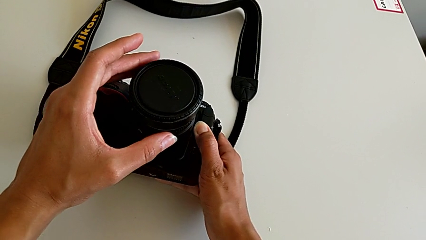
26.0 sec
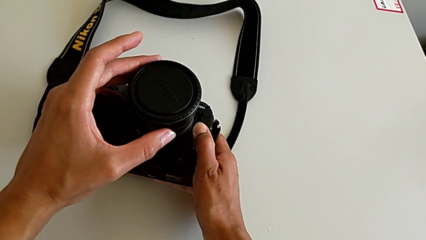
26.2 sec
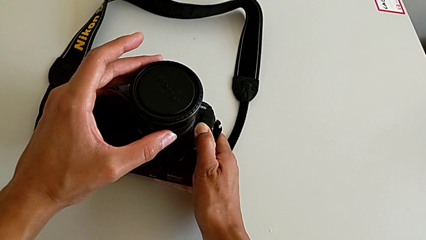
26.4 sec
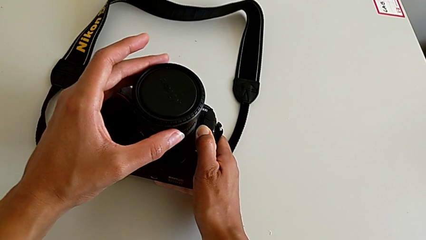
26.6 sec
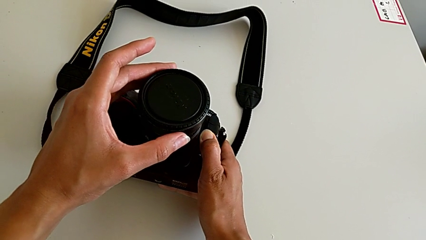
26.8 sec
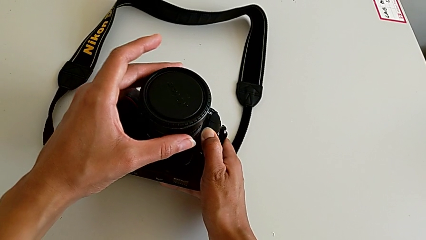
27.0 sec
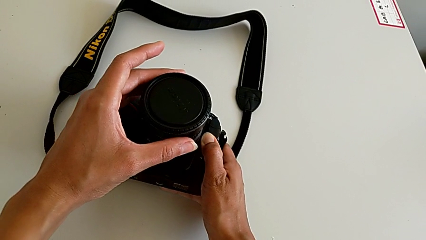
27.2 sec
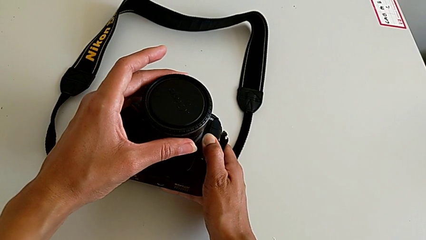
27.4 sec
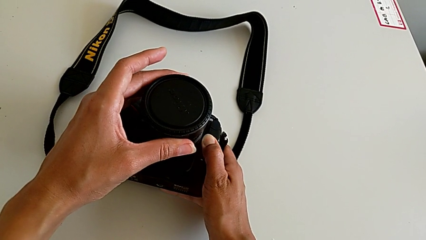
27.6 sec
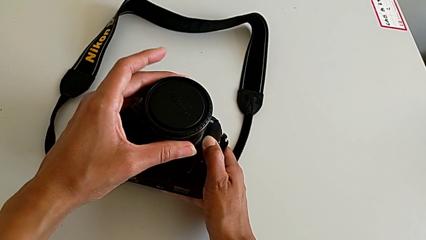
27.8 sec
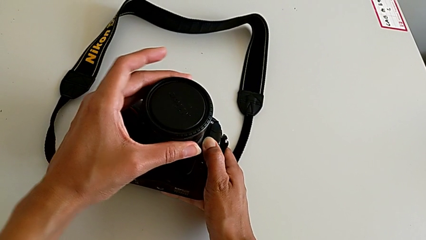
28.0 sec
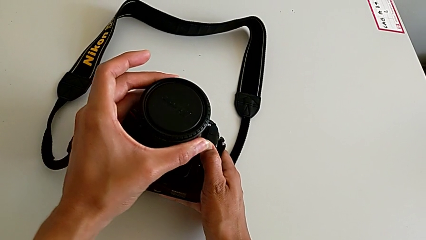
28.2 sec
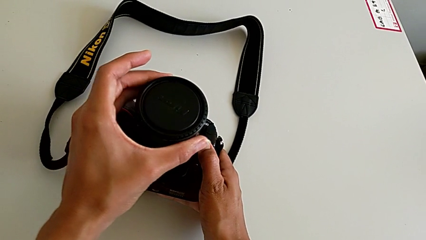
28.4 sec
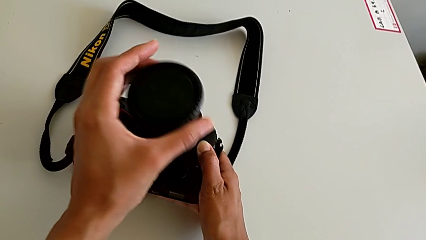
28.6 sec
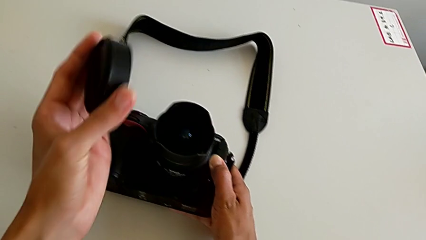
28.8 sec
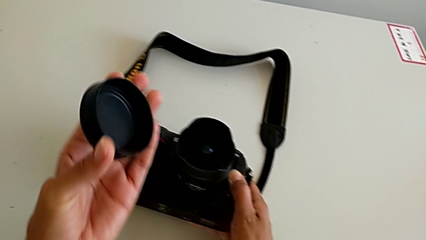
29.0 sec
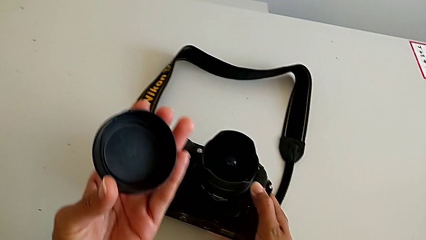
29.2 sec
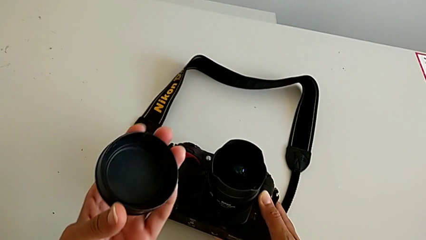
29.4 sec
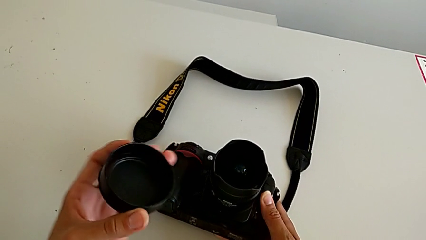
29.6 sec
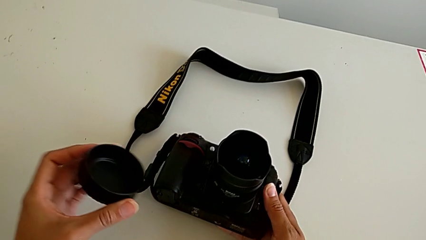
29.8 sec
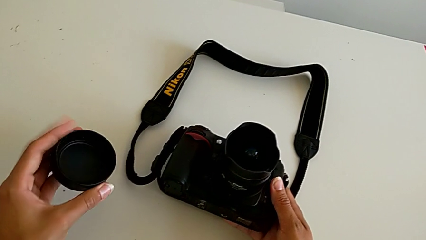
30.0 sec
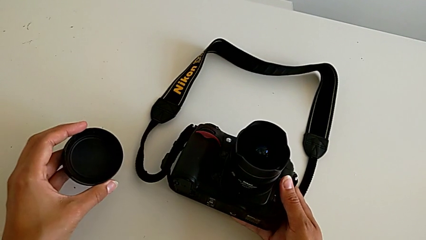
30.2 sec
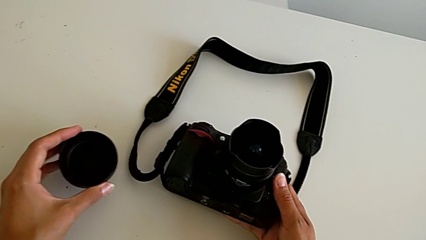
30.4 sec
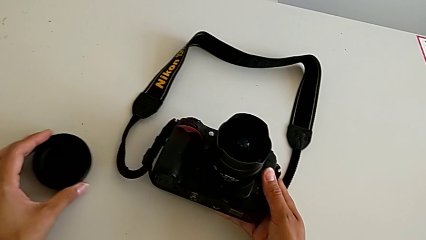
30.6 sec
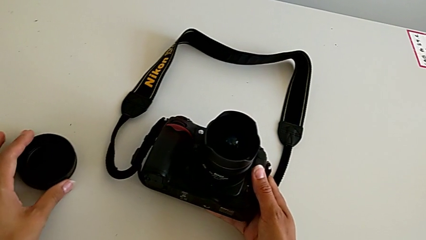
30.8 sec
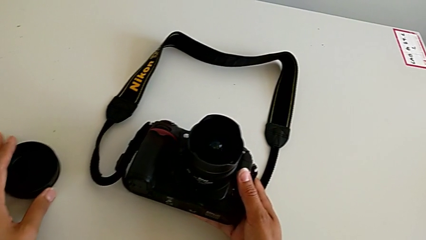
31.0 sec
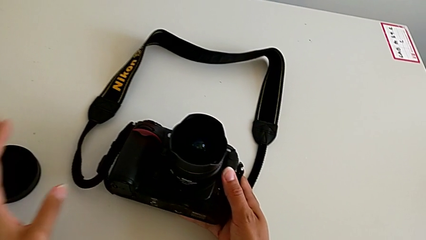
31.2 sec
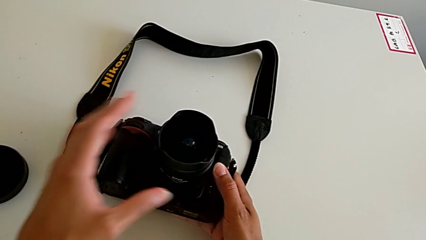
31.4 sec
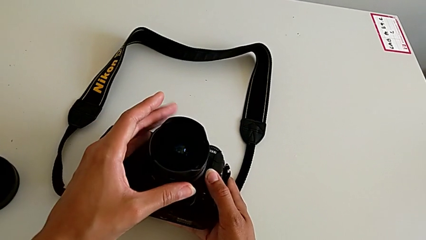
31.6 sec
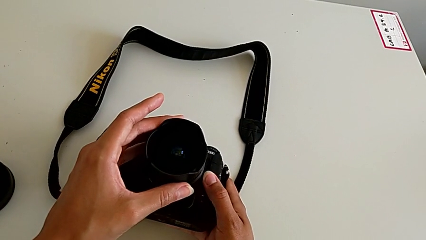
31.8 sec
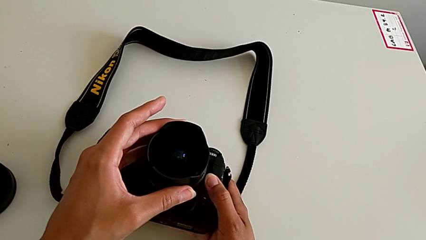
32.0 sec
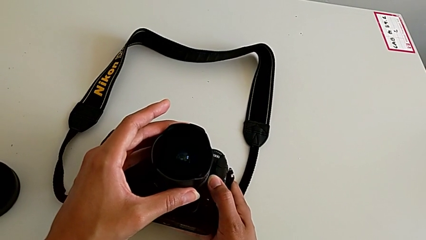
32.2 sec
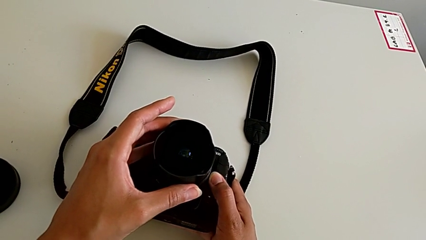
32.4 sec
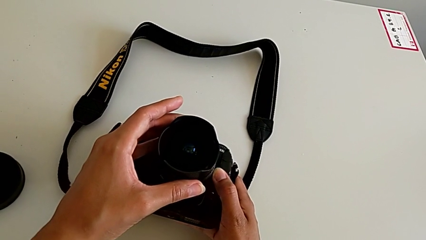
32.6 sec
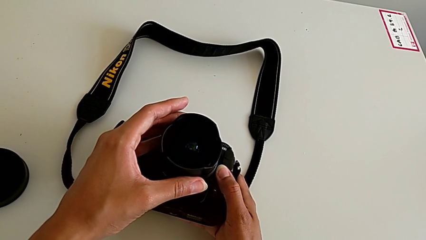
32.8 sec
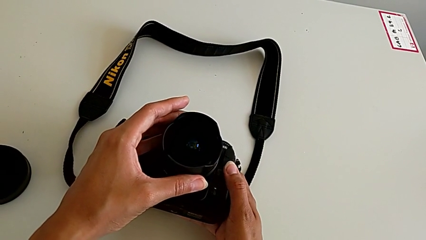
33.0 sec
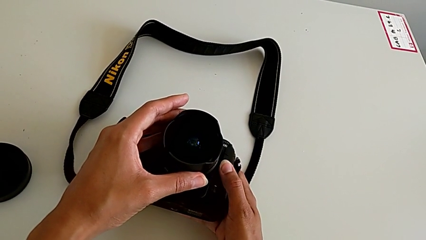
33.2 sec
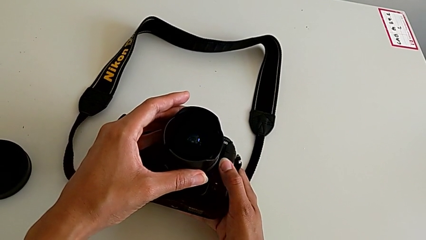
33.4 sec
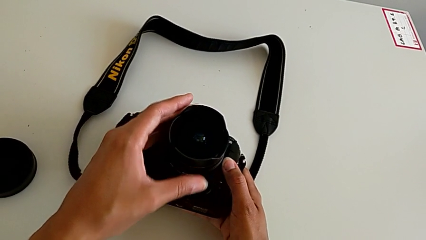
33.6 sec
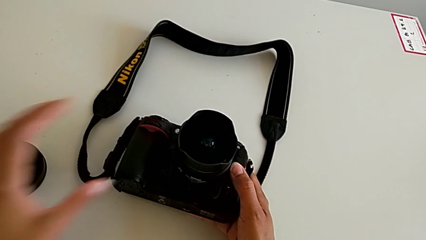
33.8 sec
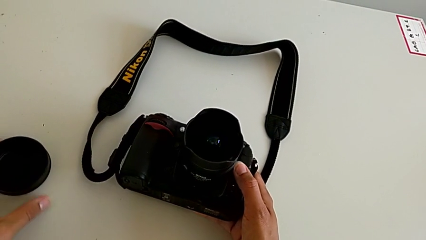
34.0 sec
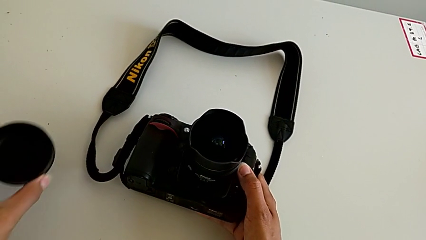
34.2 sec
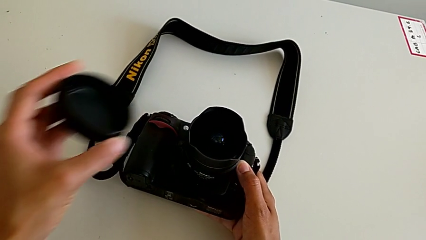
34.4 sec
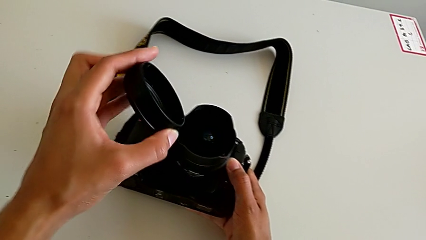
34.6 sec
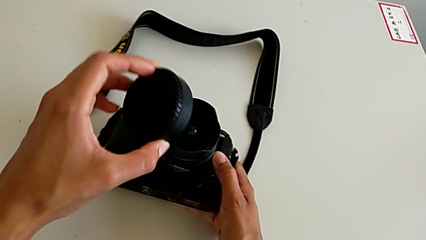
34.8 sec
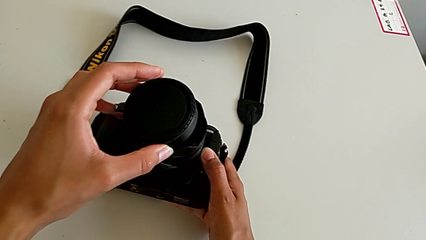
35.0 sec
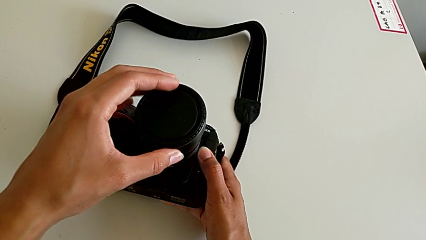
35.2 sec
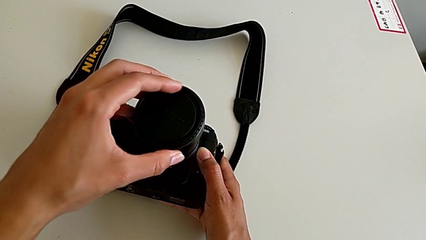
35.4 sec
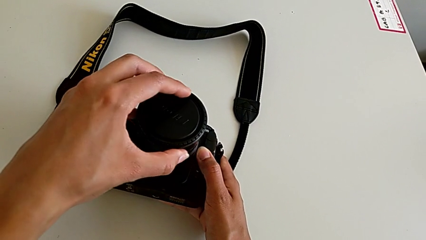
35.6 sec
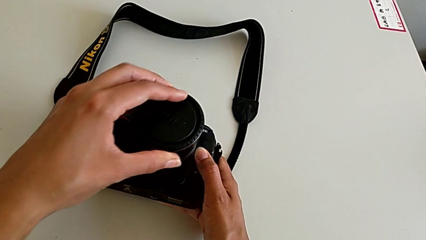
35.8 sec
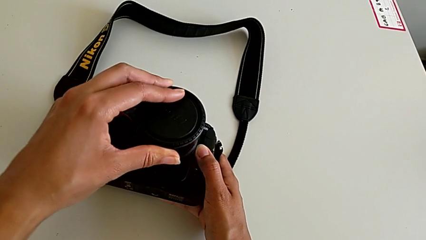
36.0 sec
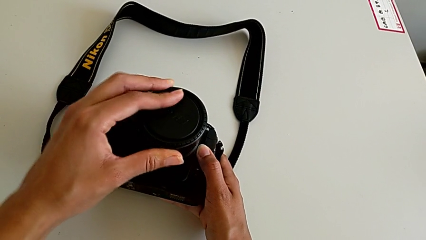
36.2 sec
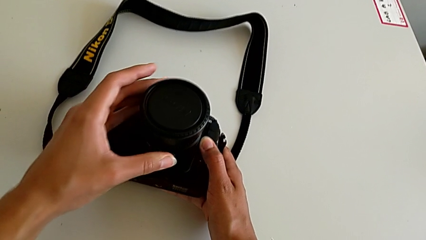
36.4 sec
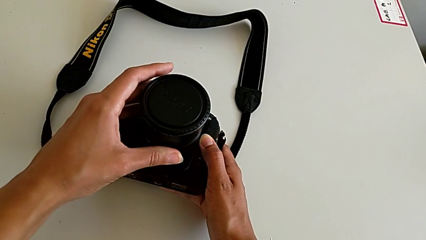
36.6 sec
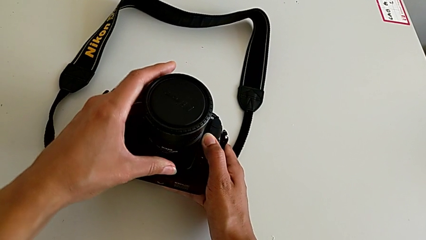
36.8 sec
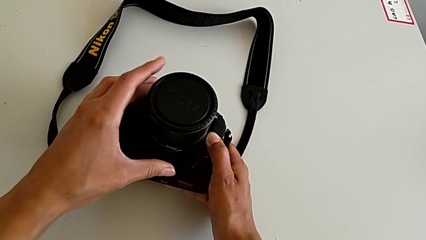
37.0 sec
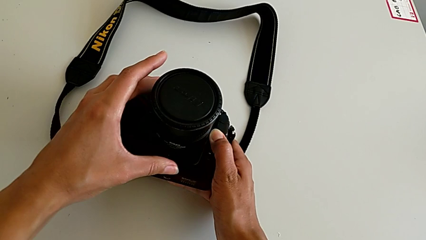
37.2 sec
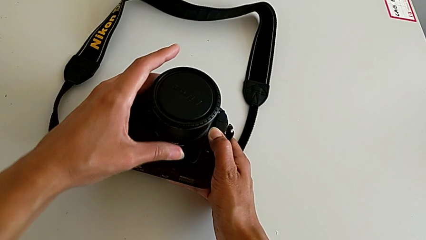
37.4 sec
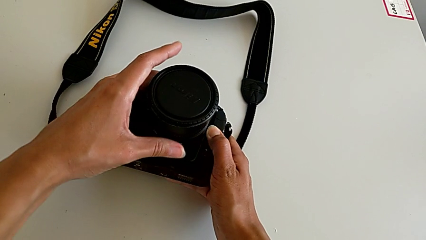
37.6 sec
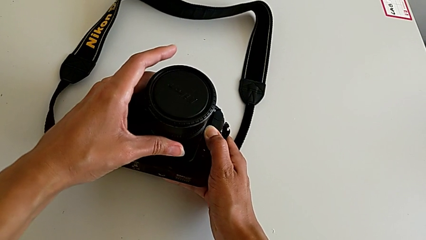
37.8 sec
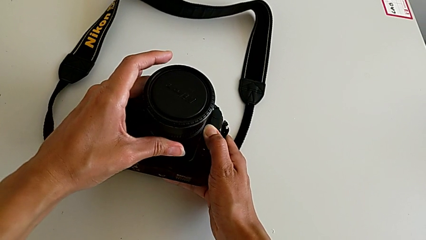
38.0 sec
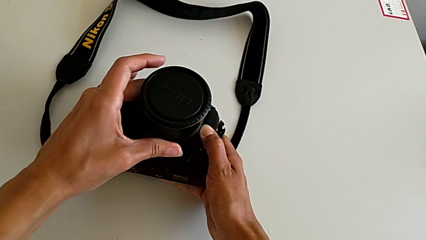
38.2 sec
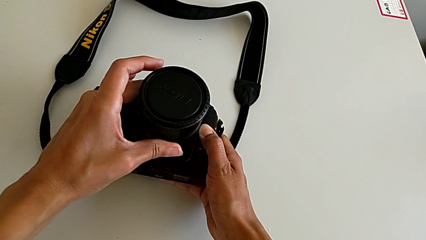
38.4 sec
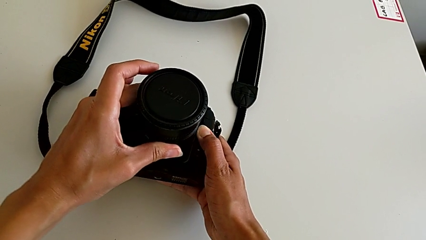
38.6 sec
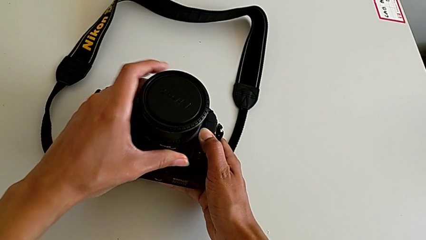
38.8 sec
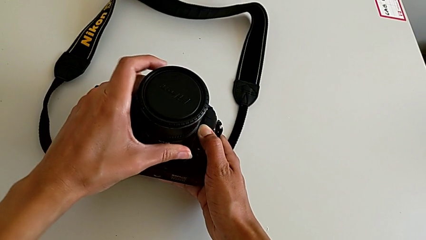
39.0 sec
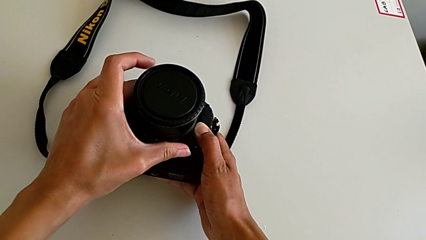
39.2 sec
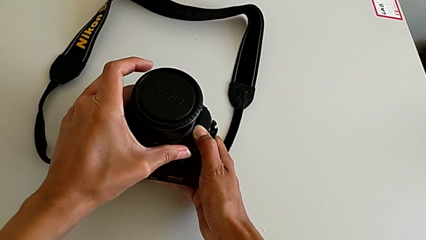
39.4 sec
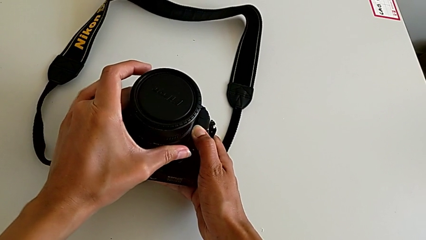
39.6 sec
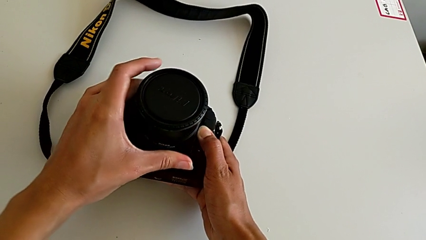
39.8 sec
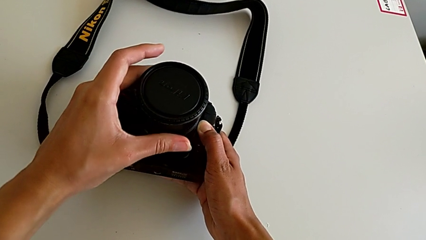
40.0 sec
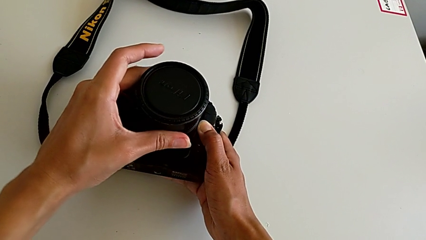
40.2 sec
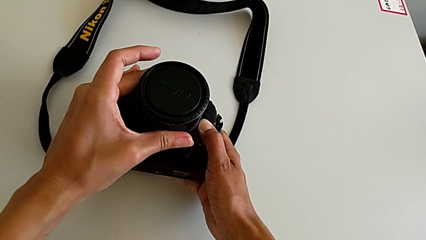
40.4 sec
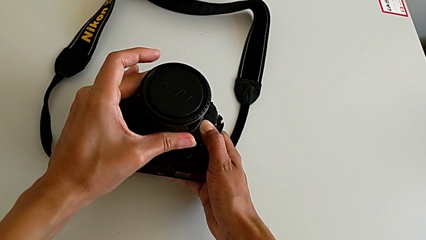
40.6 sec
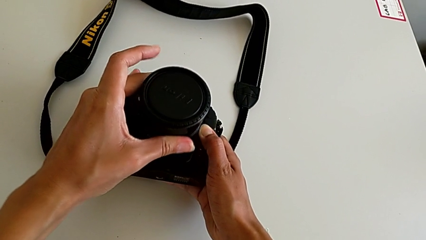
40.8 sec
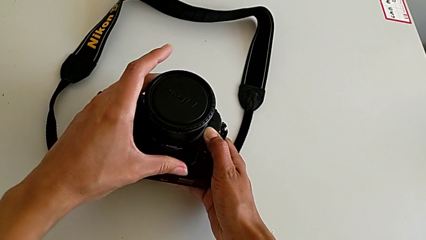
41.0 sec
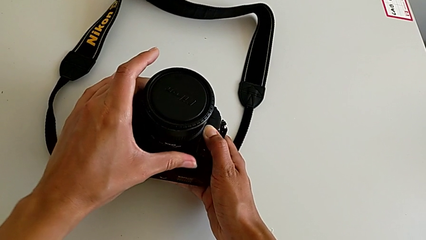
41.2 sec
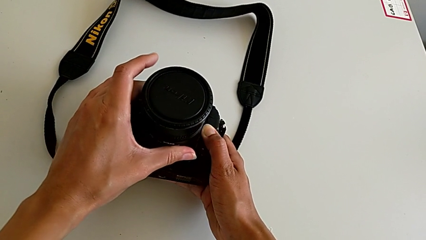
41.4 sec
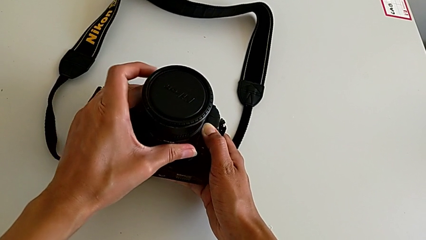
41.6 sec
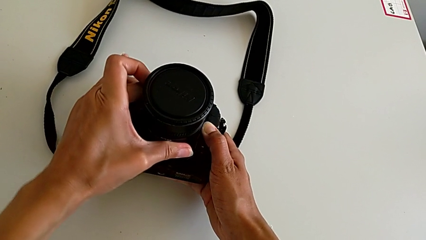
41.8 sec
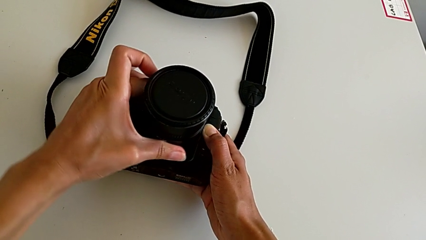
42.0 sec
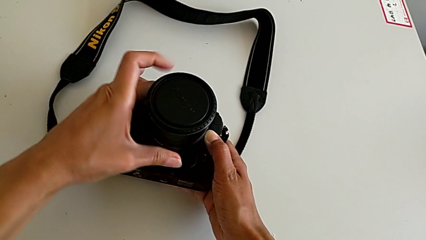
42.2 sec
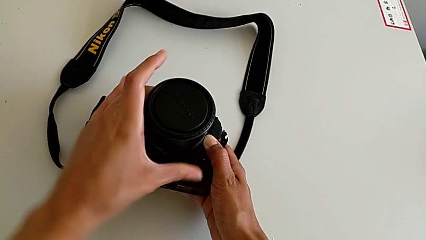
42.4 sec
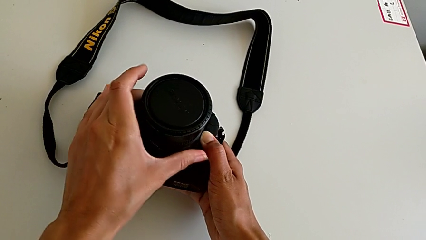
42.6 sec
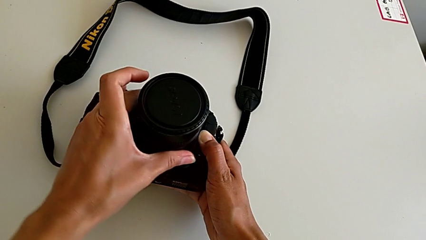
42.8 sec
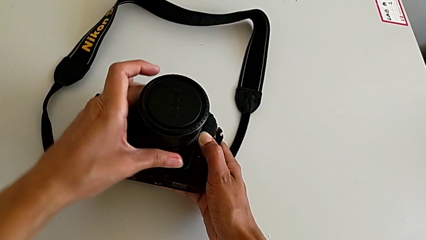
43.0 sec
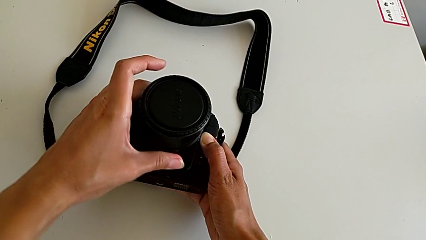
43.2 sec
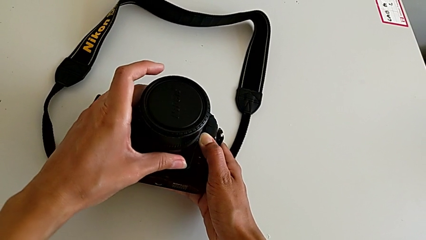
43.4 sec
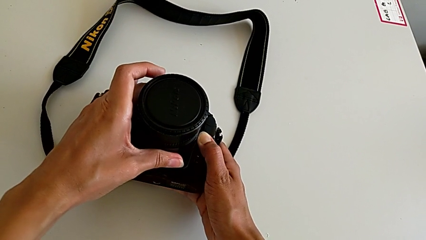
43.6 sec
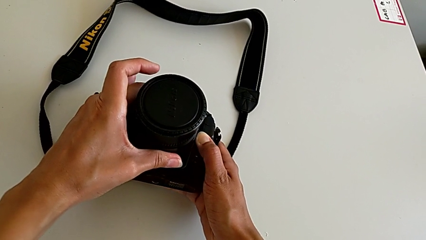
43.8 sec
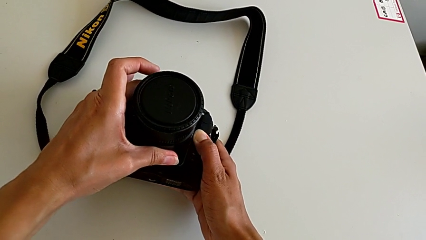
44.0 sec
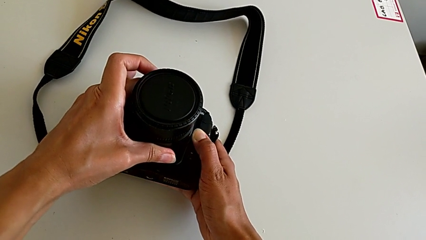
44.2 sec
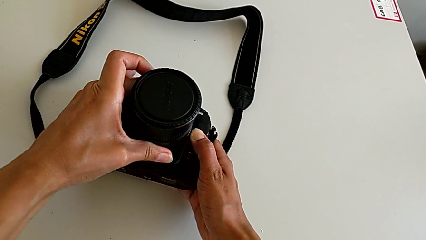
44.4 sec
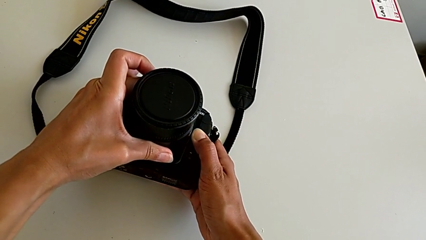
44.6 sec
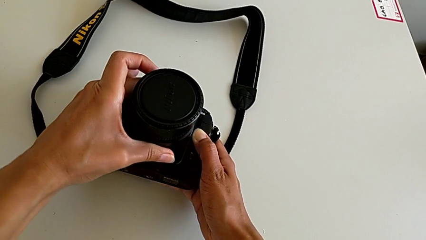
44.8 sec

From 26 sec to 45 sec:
The camera wearer is detaching the lens of the DSLR. They press the button, wrongly withdraw the lens cover, place it, touch the lens, grab the lens cover, insert the lens, grab it, wrongly turn it, rotating the lens in the wrong direction, and rotate it.
